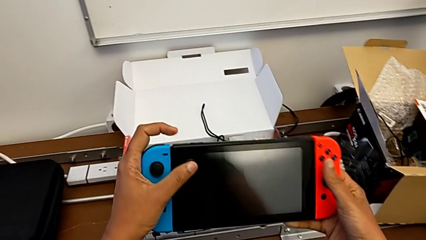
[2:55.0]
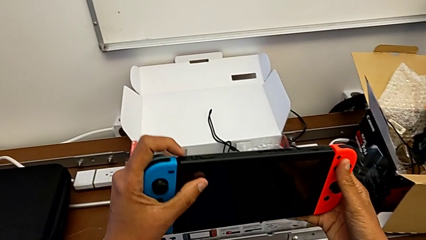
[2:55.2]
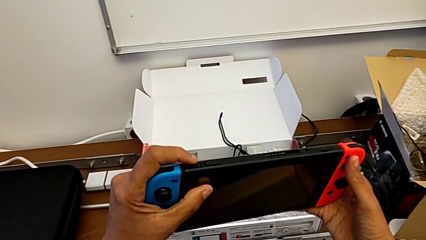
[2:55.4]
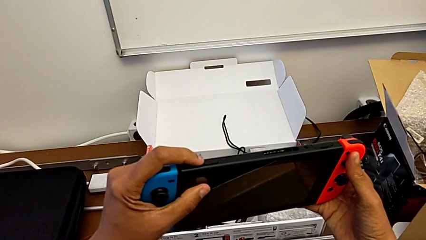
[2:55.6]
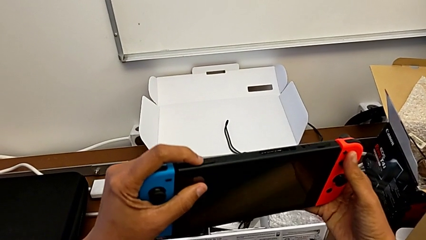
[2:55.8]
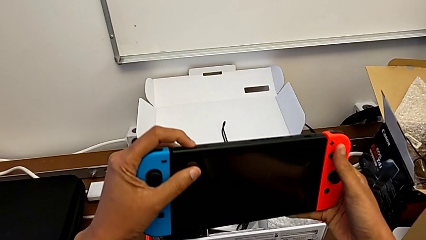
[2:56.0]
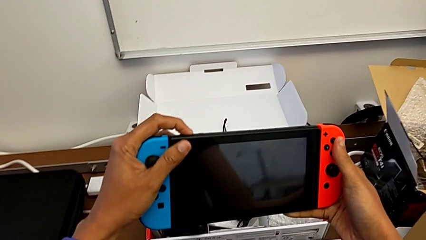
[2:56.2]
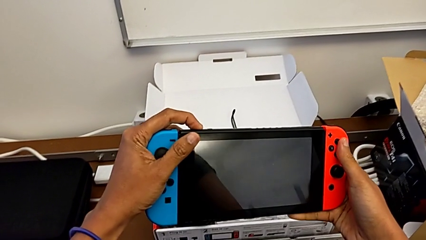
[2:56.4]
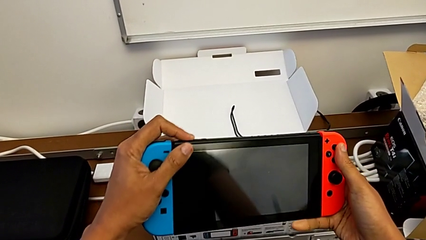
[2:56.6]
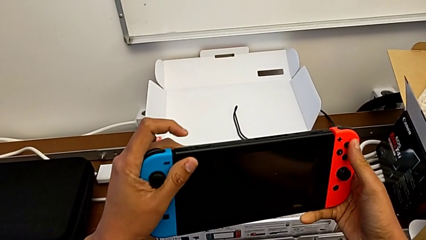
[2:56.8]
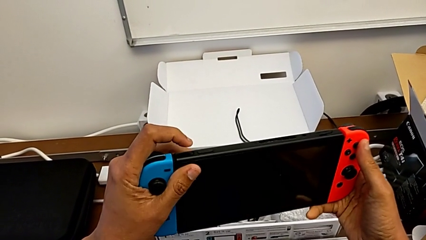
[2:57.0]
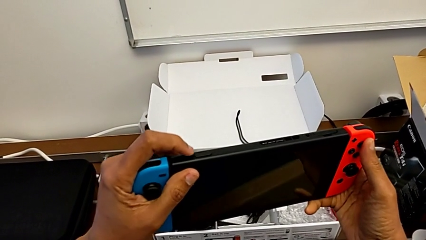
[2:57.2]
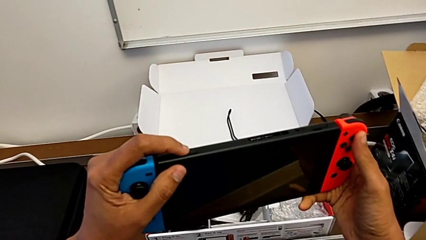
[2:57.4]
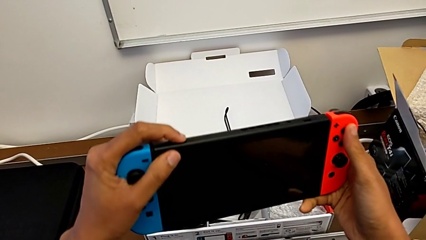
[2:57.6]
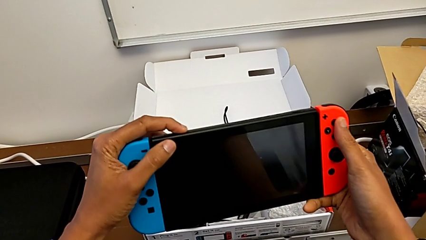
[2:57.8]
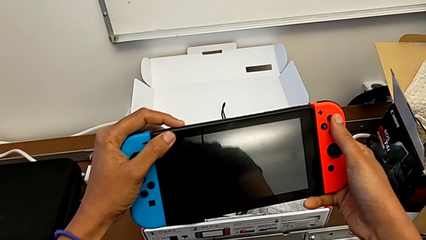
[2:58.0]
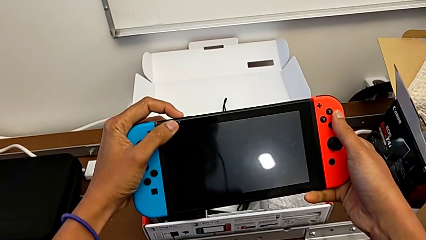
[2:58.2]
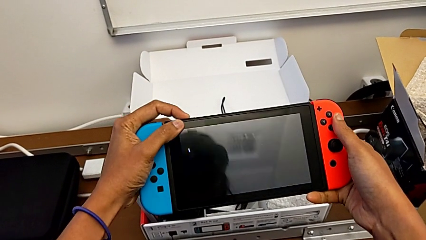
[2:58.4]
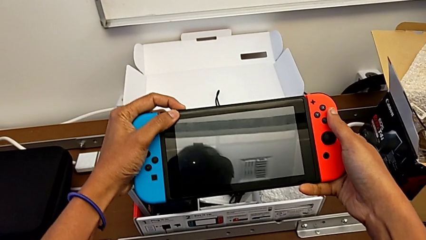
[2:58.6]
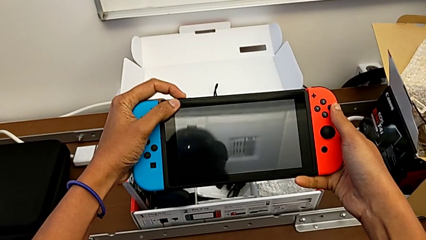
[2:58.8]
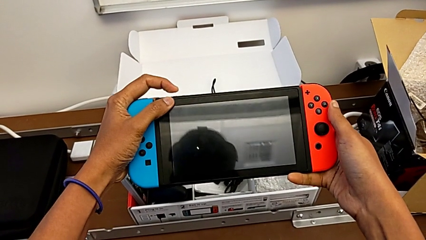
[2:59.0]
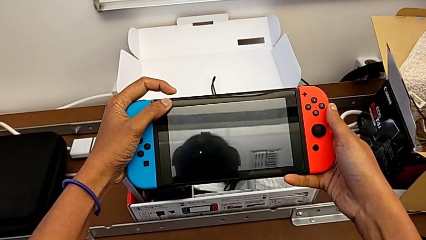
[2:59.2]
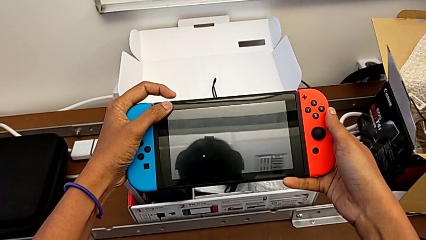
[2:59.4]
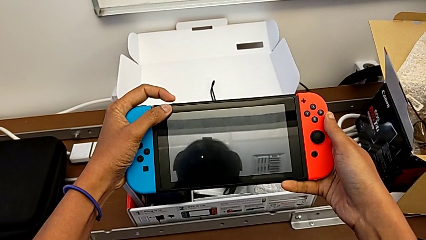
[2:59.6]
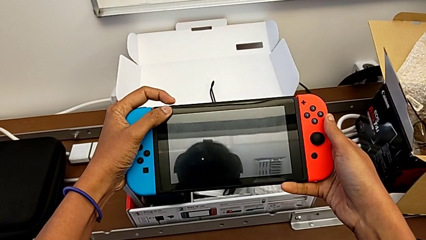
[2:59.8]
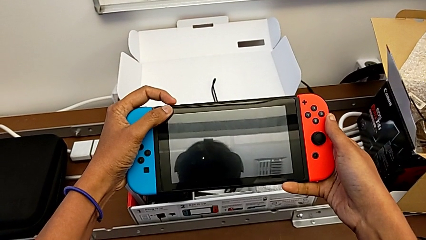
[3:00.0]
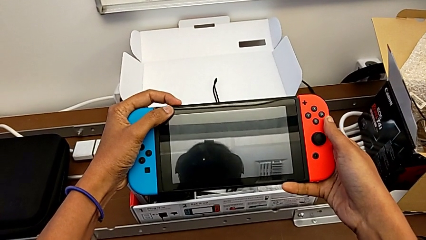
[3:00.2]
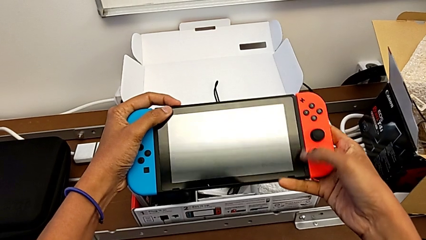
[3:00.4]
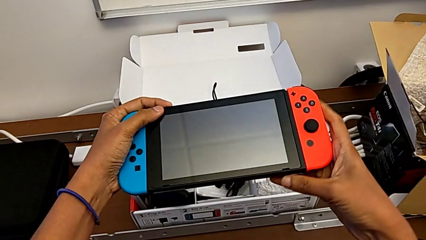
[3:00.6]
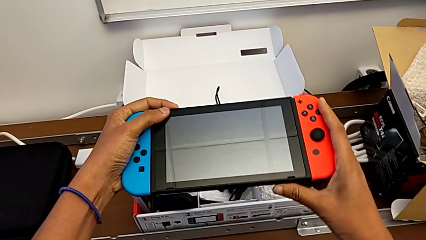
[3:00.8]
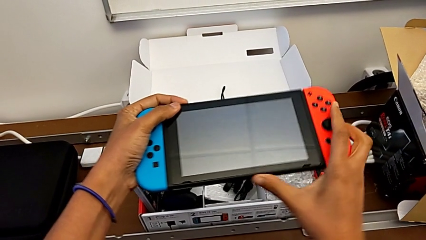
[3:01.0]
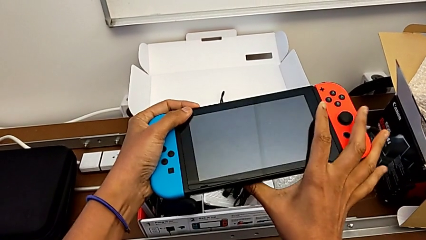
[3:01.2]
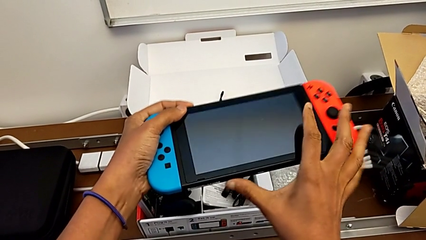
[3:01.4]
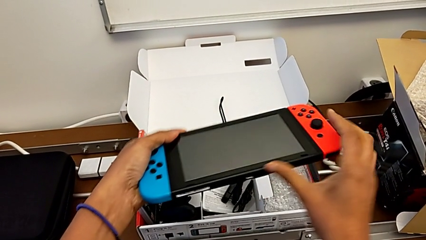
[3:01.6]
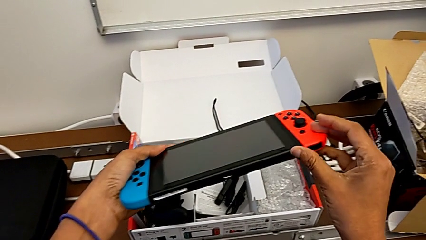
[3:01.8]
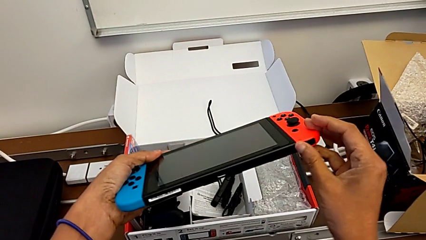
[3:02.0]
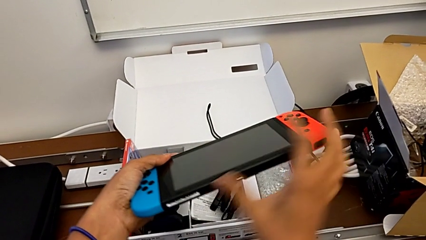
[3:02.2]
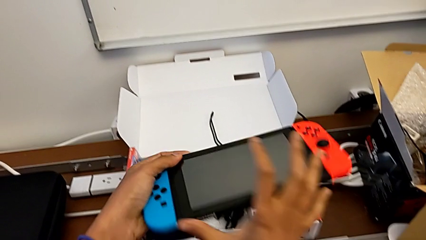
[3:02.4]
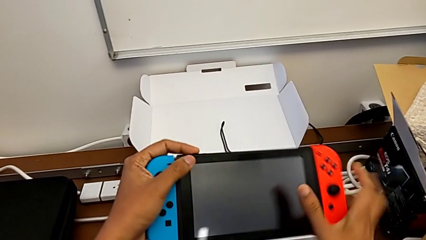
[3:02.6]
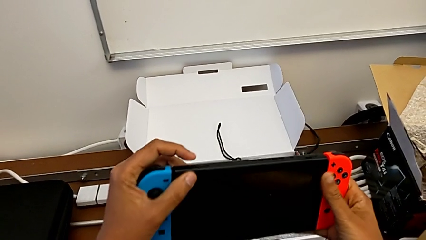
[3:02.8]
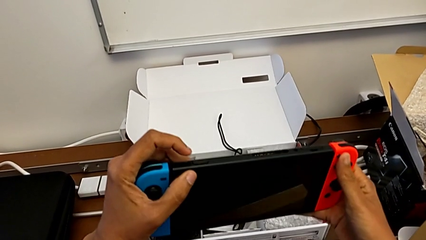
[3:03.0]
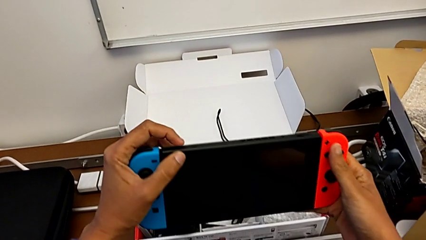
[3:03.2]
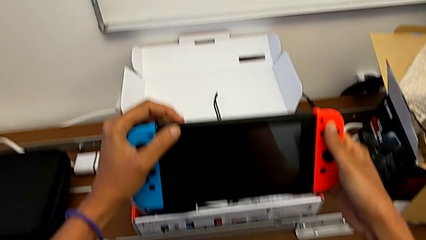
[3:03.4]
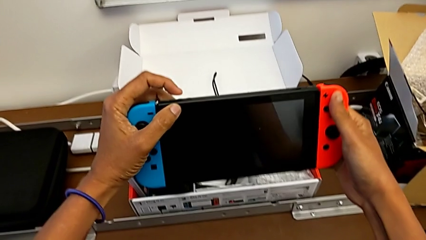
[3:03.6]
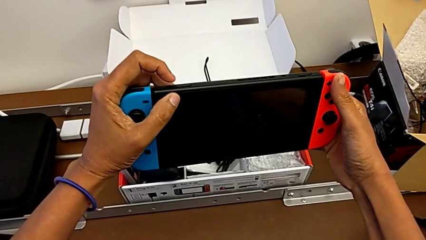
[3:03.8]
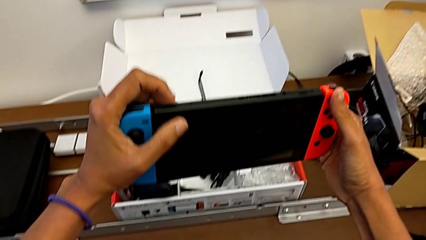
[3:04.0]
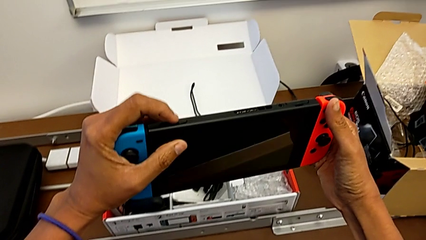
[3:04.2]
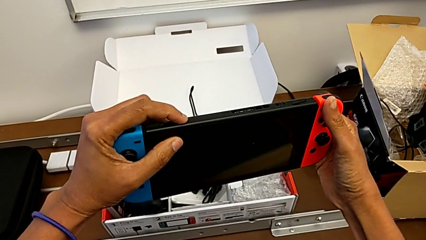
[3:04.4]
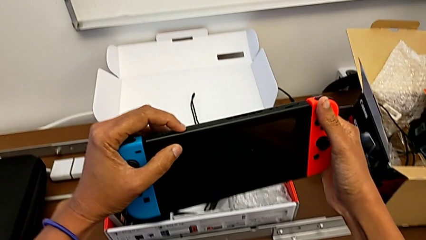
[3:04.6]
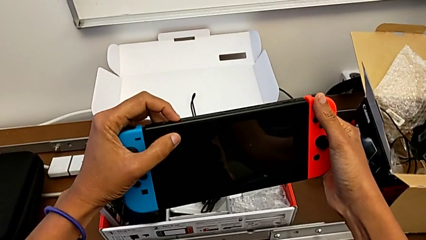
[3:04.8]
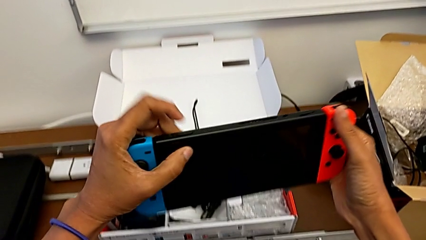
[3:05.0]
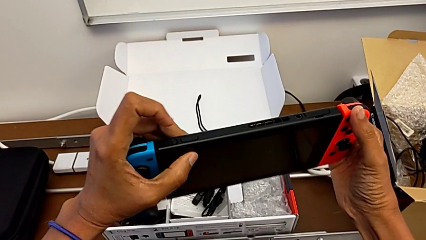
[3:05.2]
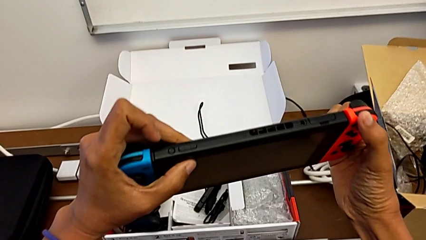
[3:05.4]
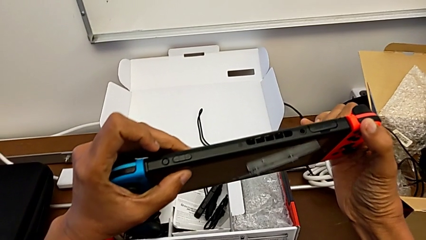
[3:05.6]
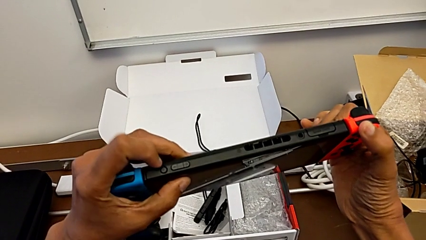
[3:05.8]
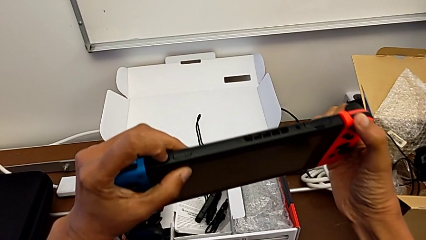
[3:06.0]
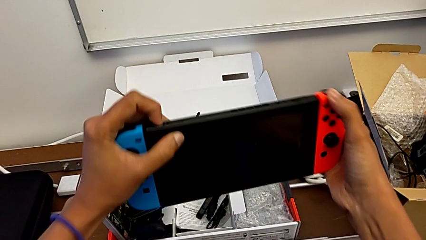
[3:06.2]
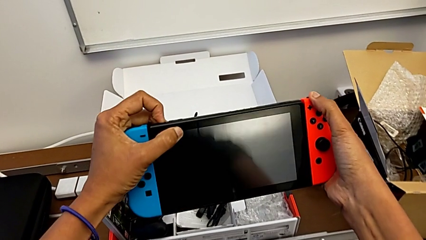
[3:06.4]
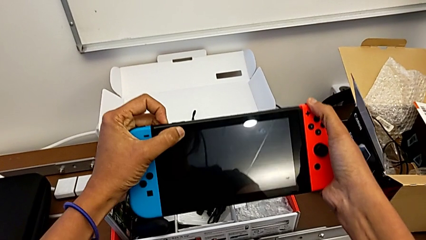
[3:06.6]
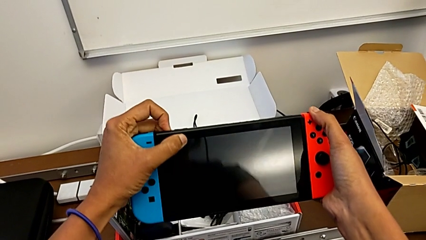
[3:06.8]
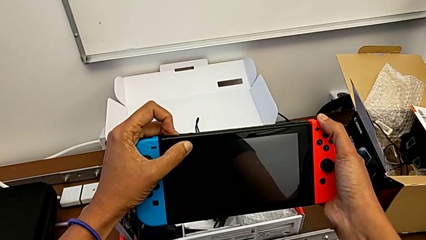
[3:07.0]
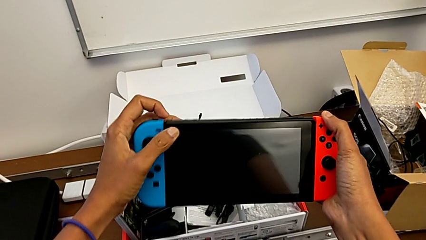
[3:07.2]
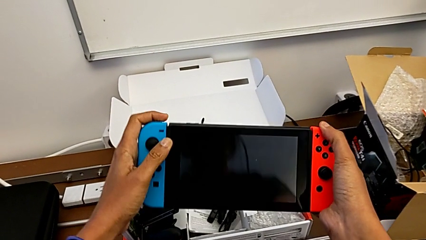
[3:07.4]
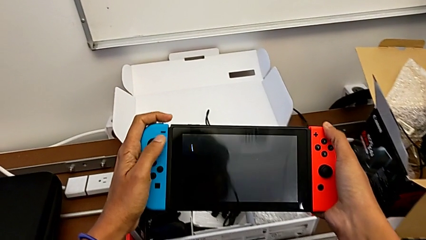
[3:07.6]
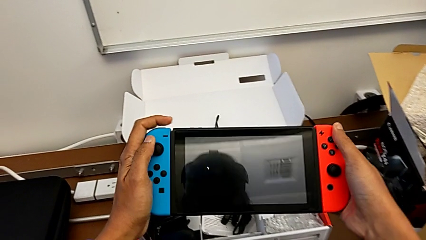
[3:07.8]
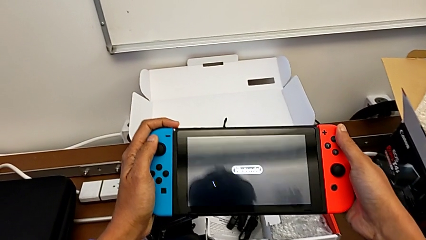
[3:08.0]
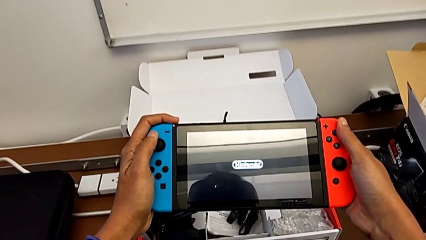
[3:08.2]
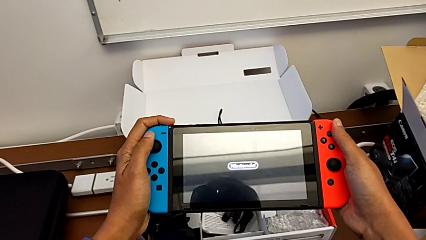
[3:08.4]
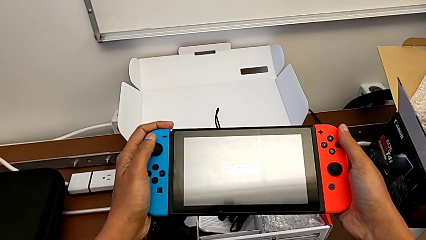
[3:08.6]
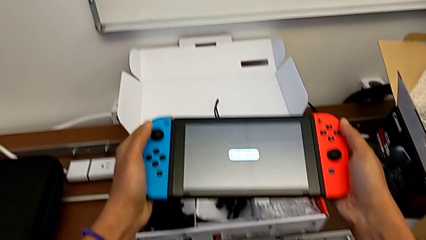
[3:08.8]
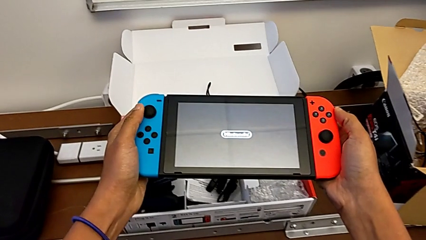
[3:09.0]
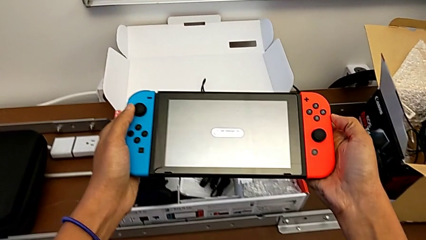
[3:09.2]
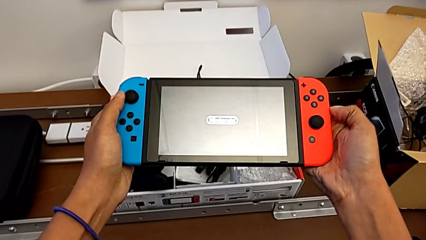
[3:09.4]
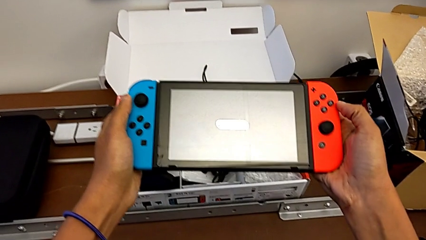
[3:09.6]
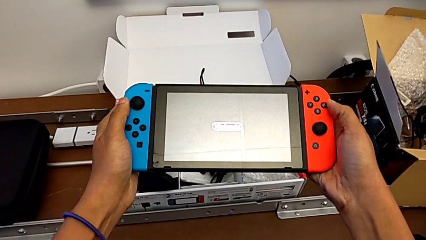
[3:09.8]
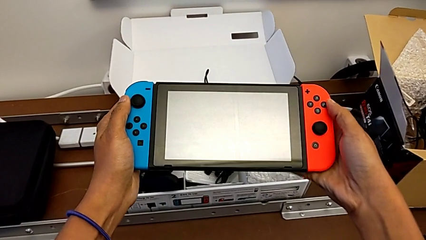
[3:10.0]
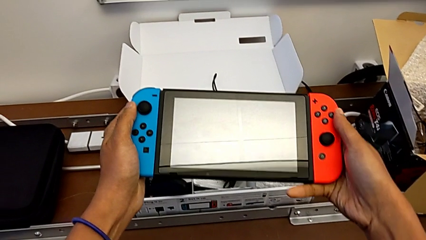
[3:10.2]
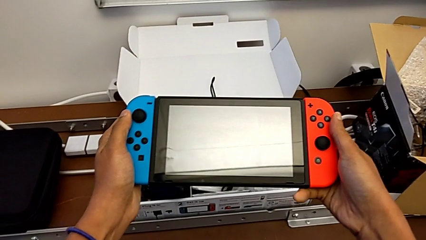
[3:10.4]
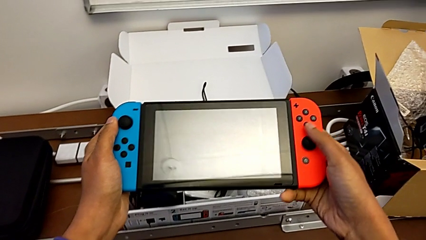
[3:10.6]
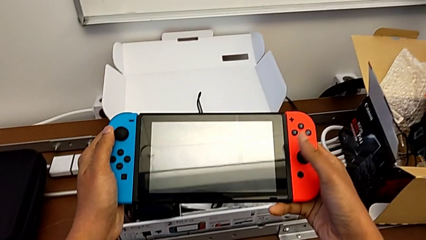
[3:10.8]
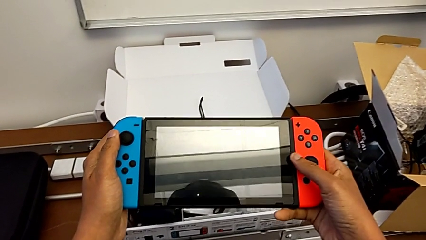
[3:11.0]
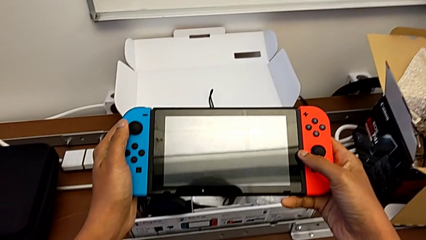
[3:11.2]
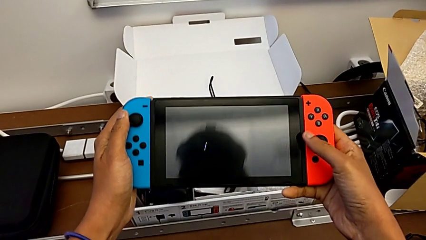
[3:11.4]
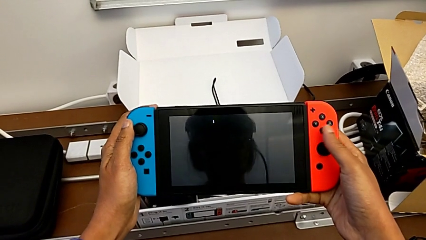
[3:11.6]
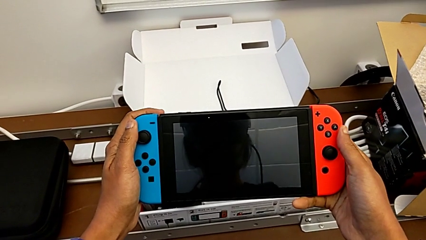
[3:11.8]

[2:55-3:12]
The camera wearer is turning on their Nintendo Switch. They turn on the Nintendo Switch and begin to inspect it.
